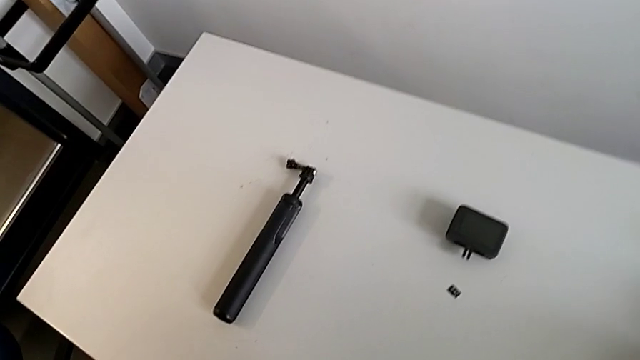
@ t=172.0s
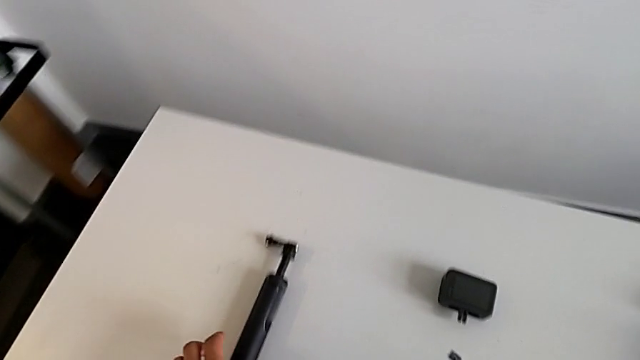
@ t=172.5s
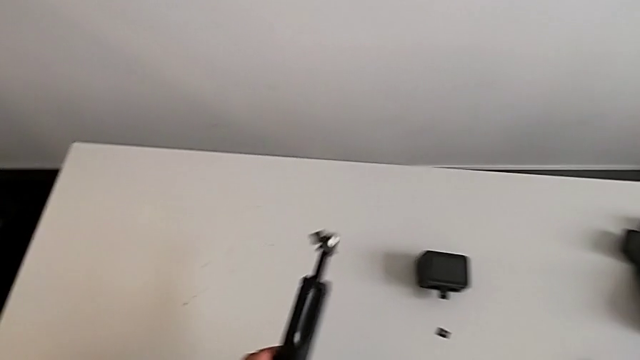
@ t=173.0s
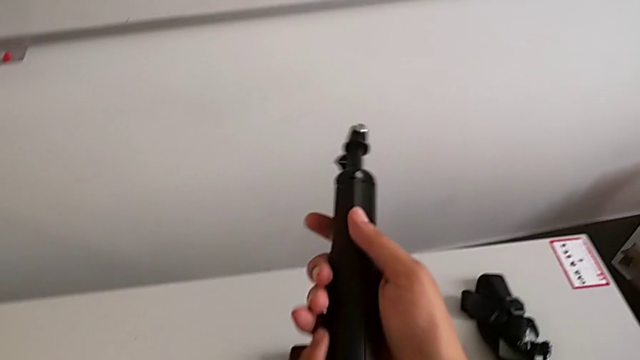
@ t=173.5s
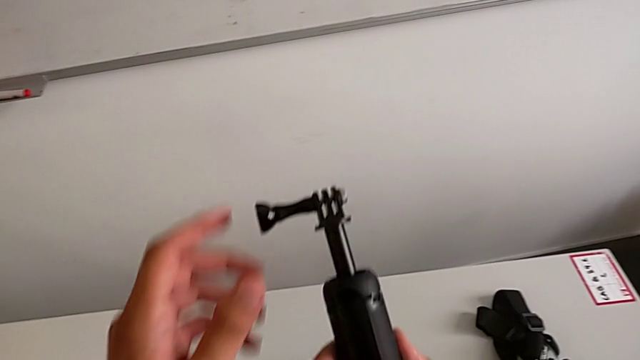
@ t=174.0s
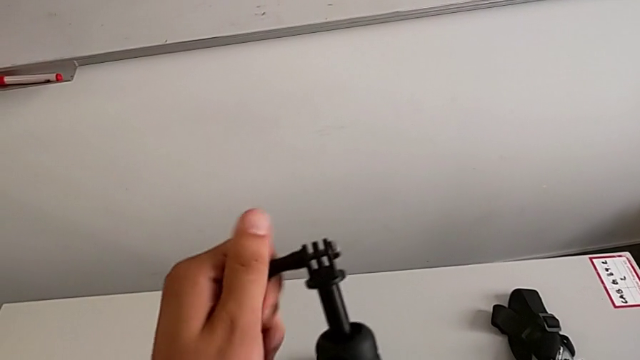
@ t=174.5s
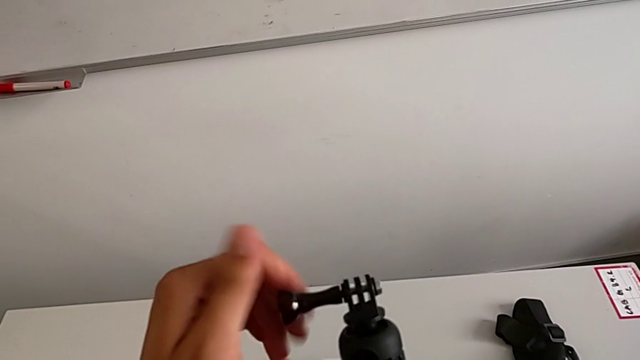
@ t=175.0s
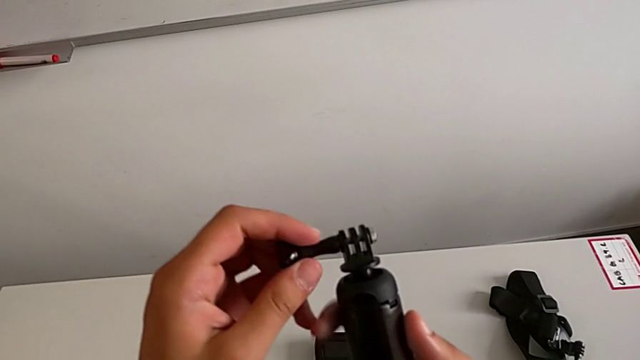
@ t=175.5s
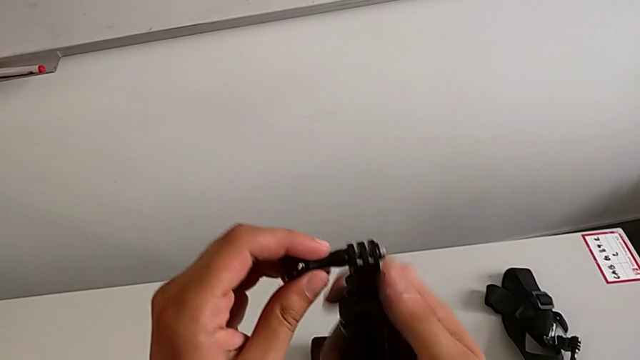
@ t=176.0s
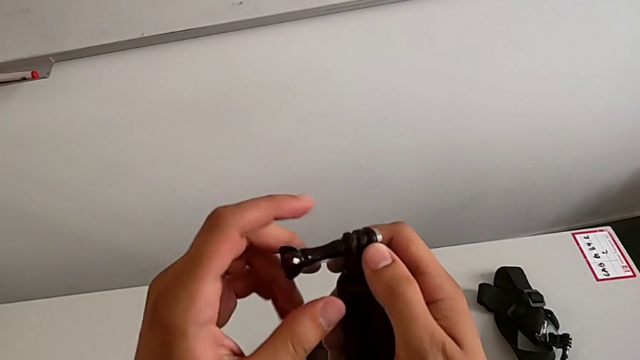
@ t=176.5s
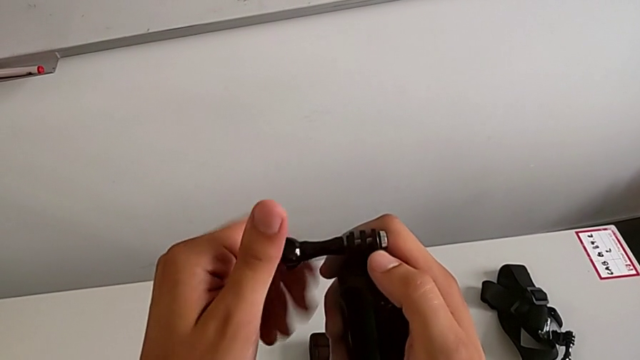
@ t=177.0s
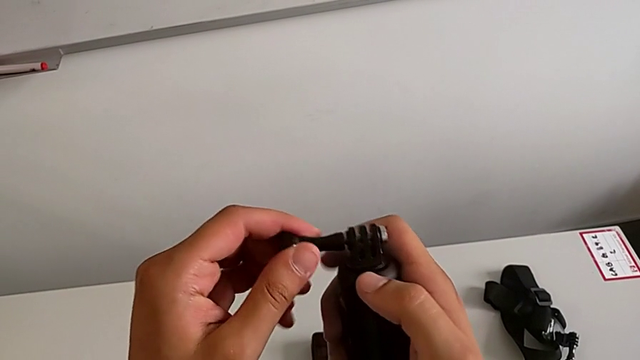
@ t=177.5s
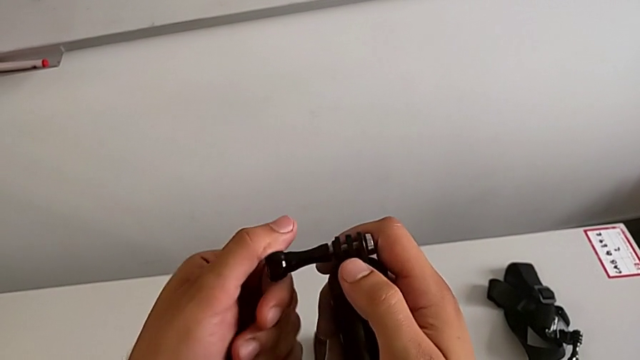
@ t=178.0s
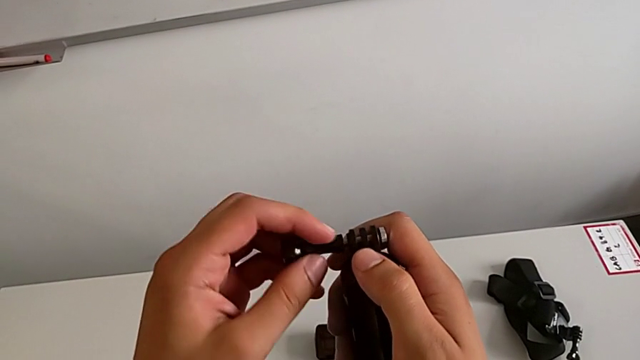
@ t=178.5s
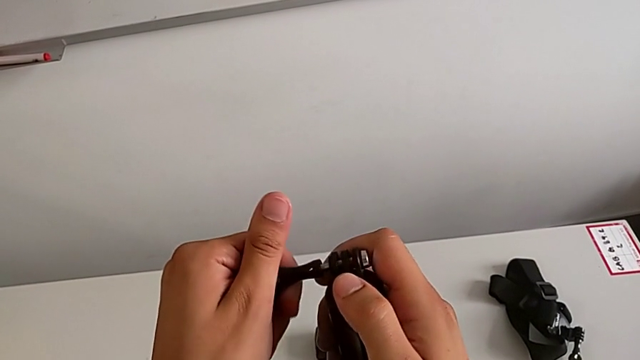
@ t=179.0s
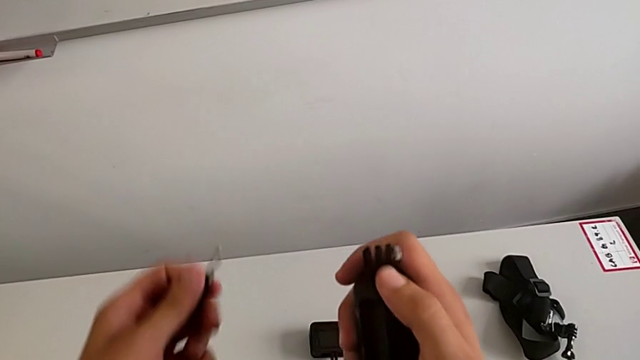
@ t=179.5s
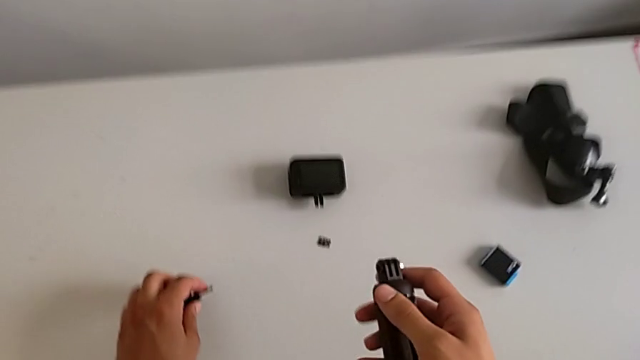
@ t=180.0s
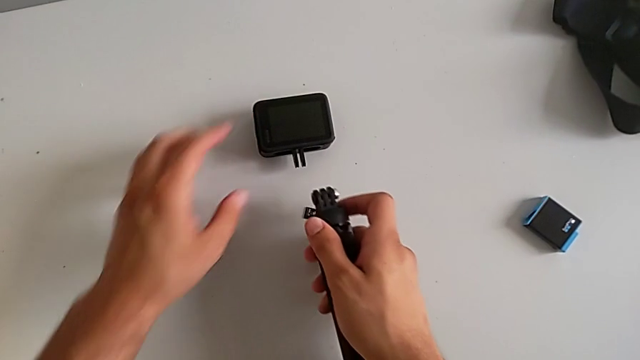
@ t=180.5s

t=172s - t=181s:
The camera wearer is mounting the handheld grip onto the GoPro. They lift the handheld grip, unscrew the screw and place the mounting peg.

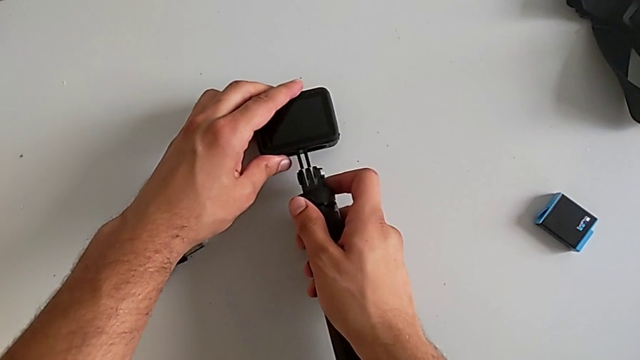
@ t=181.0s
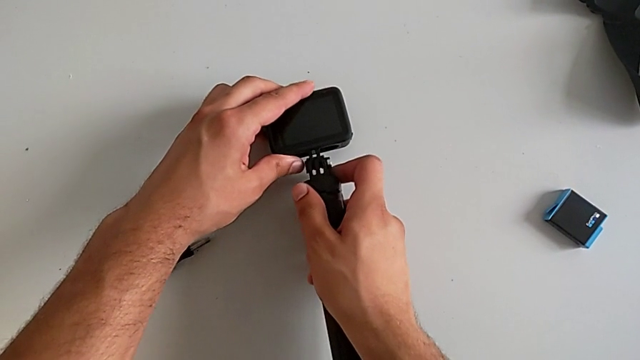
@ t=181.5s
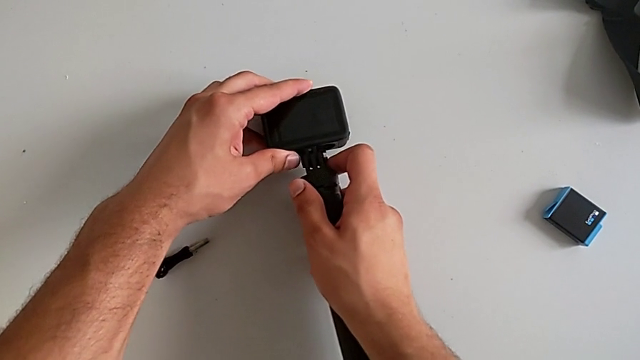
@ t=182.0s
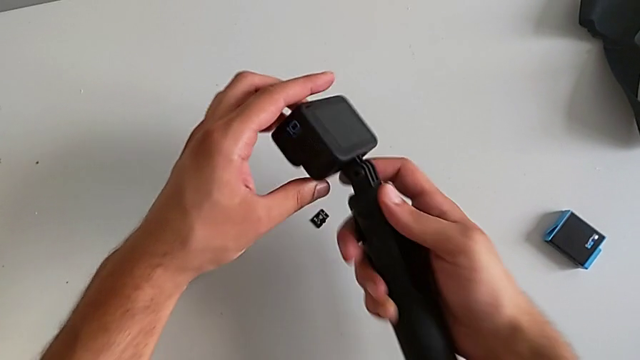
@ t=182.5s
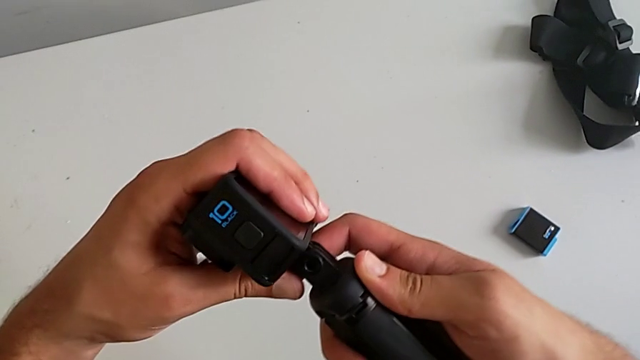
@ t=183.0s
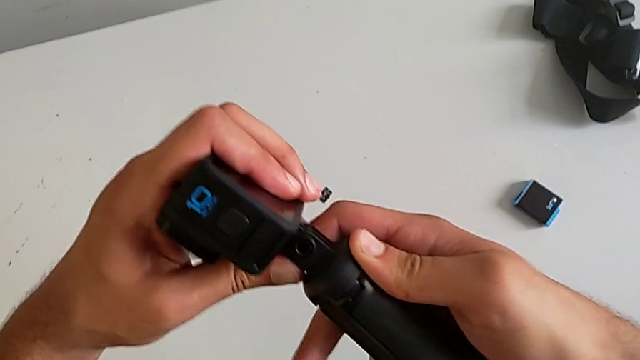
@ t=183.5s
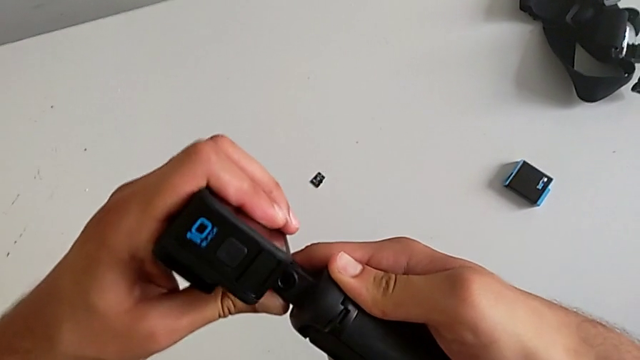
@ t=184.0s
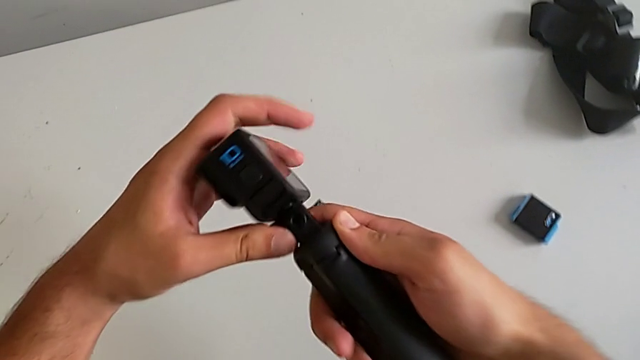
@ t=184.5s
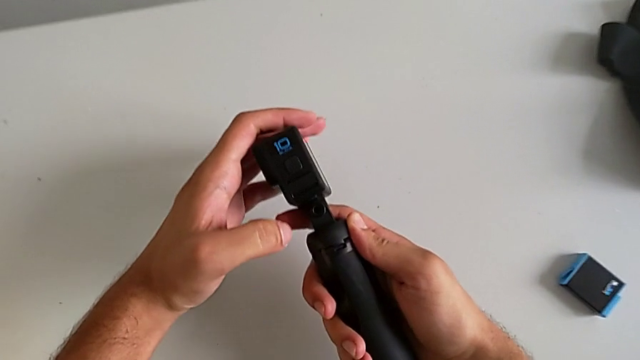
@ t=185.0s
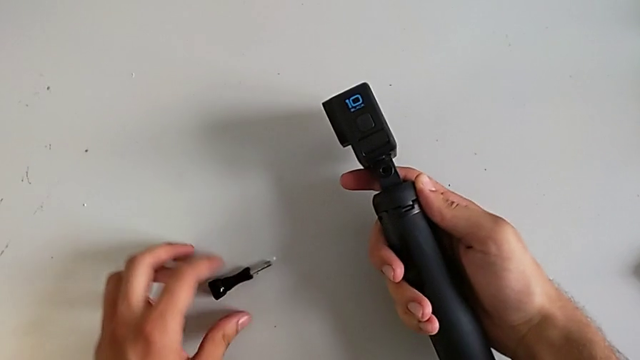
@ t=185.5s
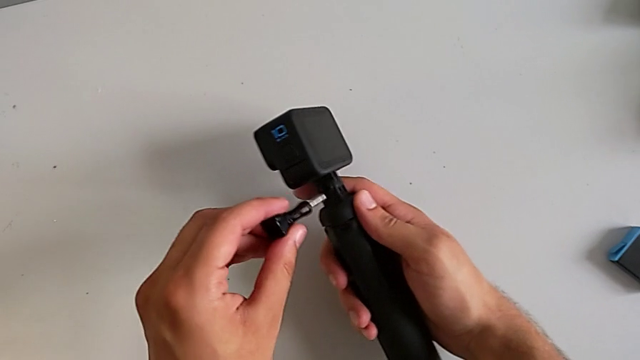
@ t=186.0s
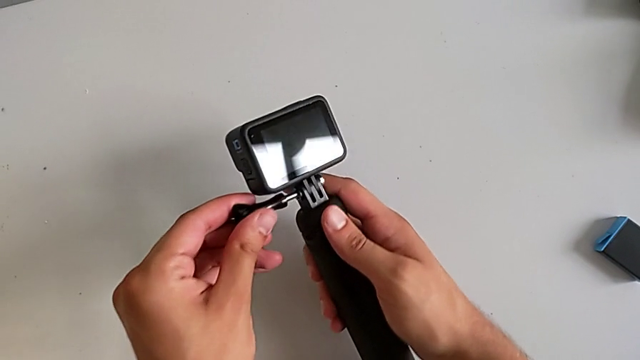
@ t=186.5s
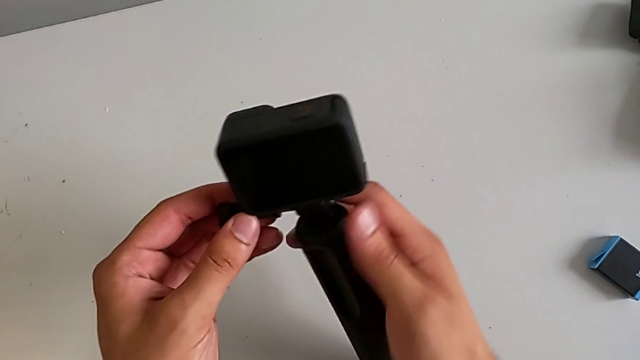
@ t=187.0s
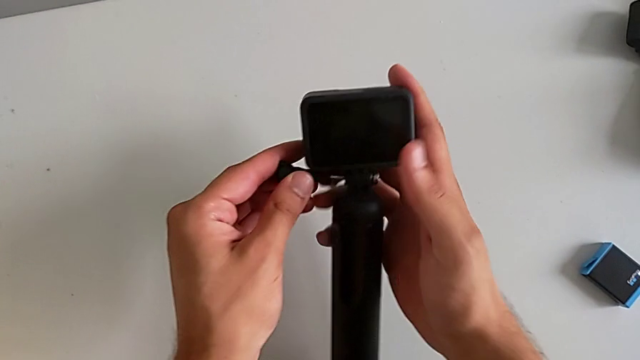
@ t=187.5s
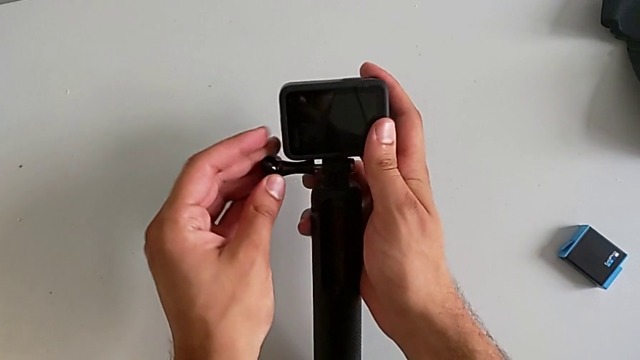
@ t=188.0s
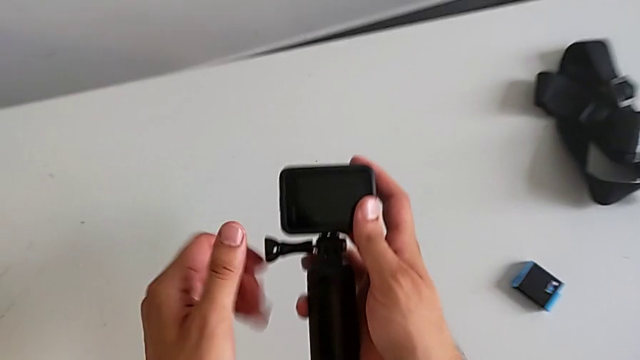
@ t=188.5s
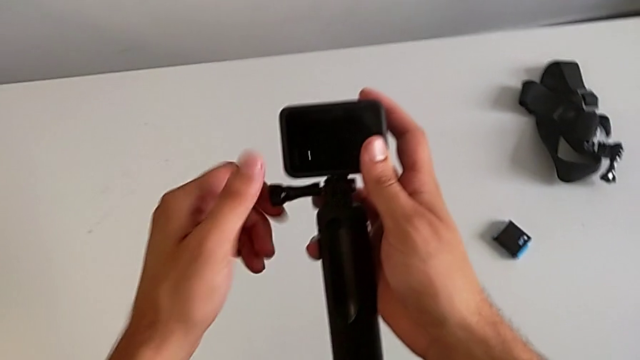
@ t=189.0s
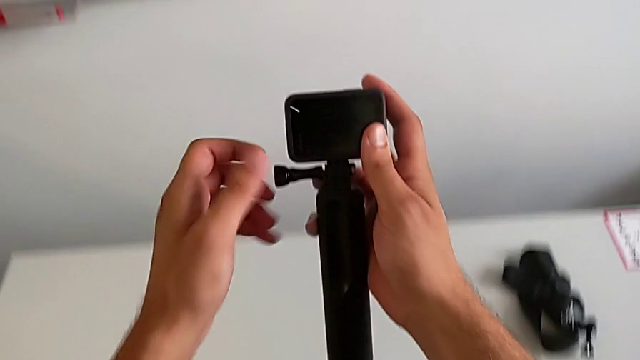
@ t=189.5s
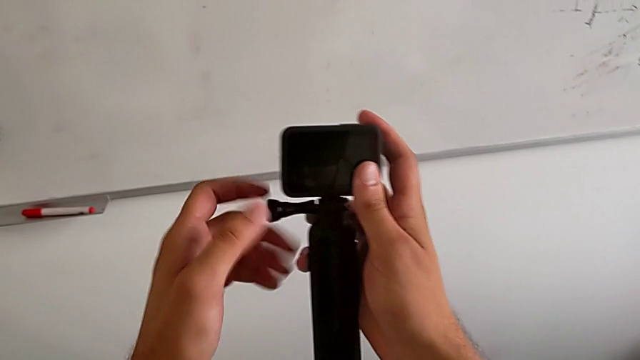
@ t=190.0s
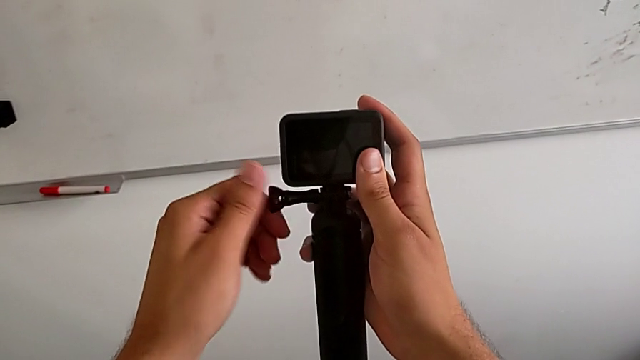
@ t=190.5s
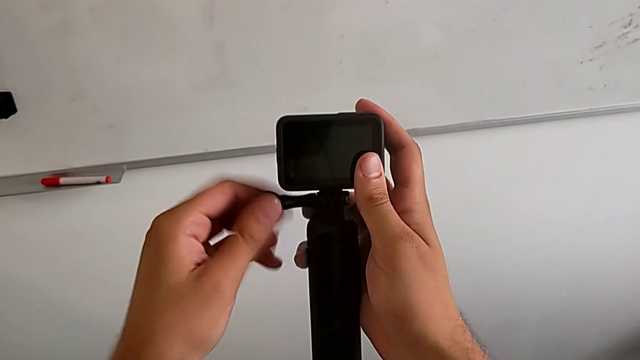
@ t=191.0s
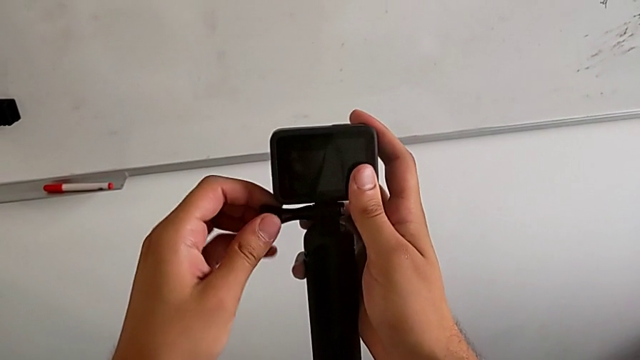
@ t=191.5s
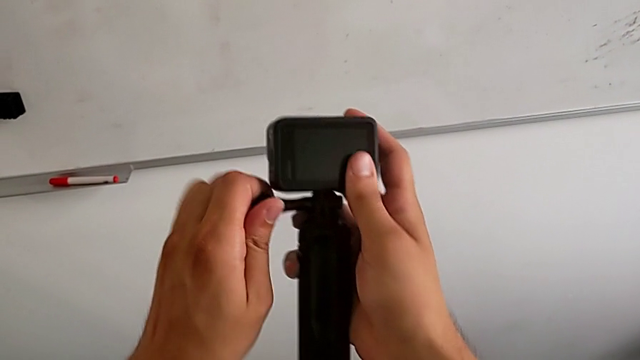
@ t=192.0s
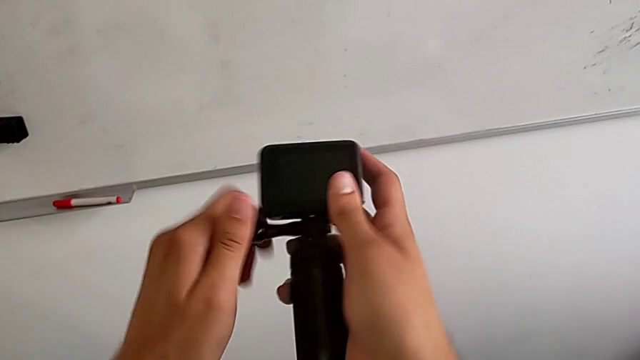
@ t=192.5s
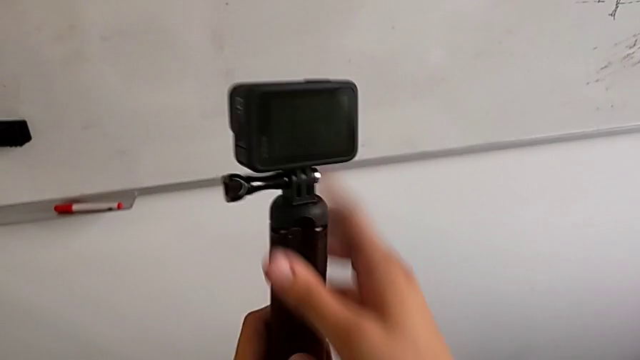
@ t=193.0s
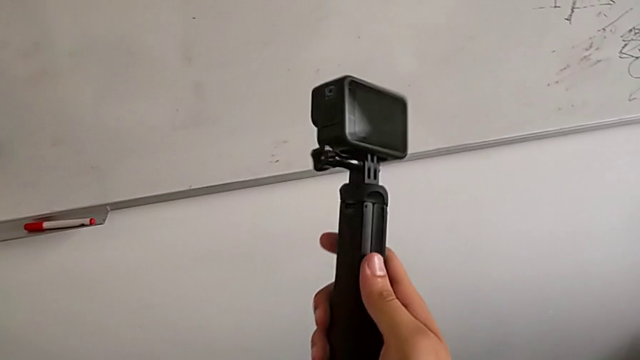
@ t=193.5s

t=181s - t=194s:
The camera wearer is mounting the handheld grip onto the GoPro. They insert the handheld grip and screw the mounting peg.
